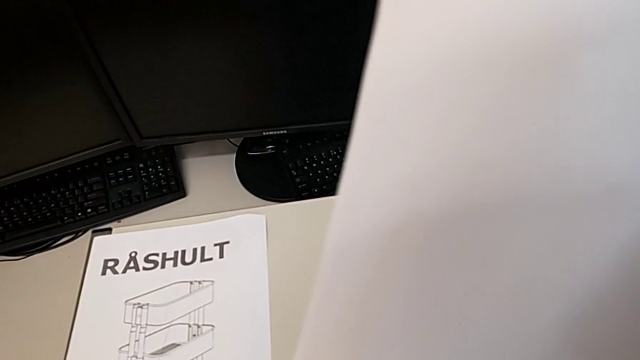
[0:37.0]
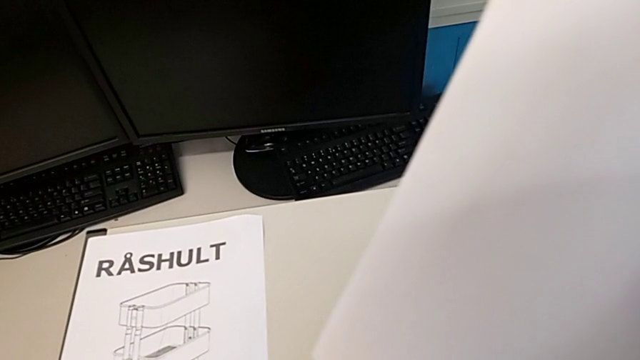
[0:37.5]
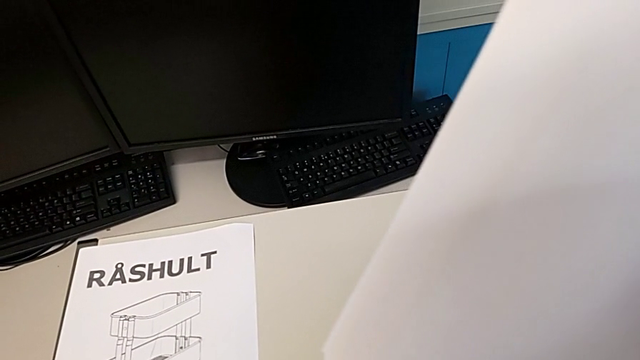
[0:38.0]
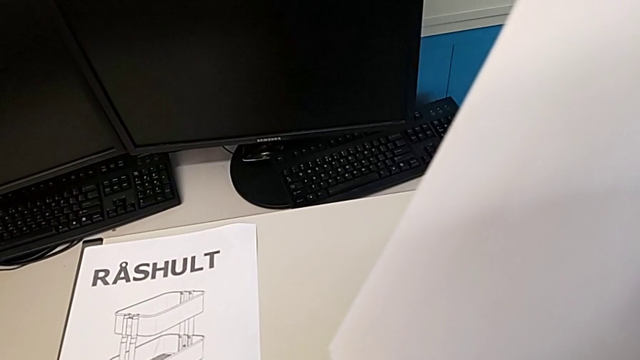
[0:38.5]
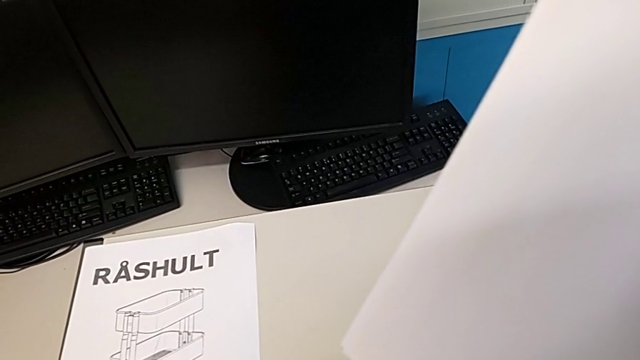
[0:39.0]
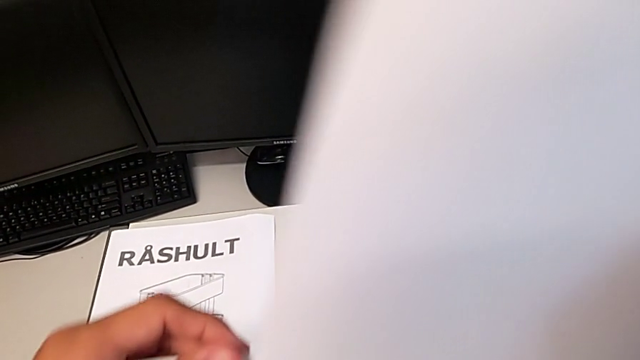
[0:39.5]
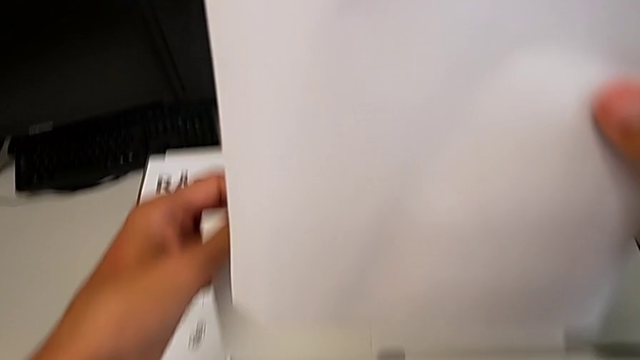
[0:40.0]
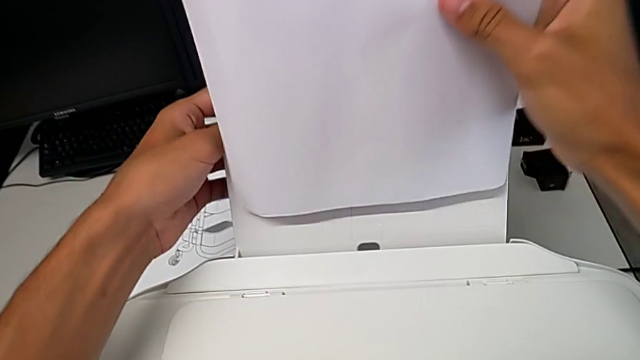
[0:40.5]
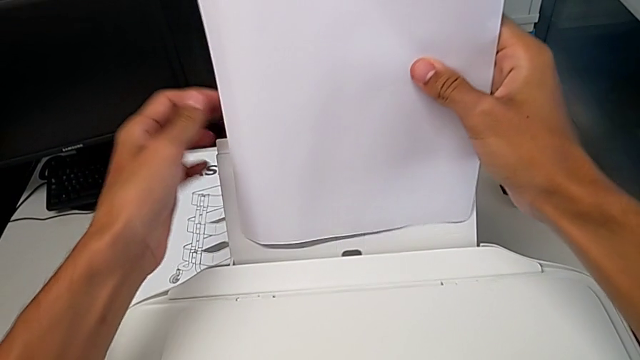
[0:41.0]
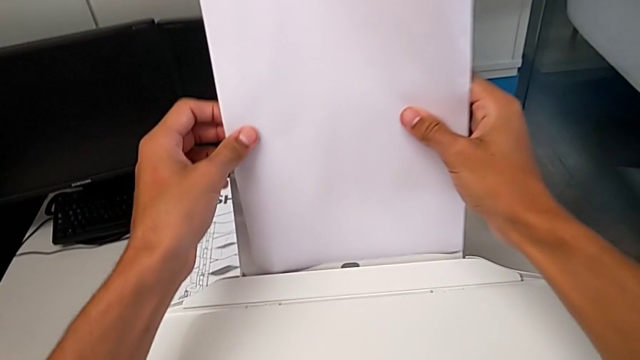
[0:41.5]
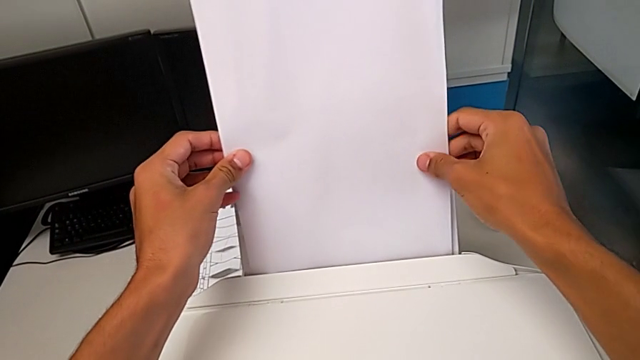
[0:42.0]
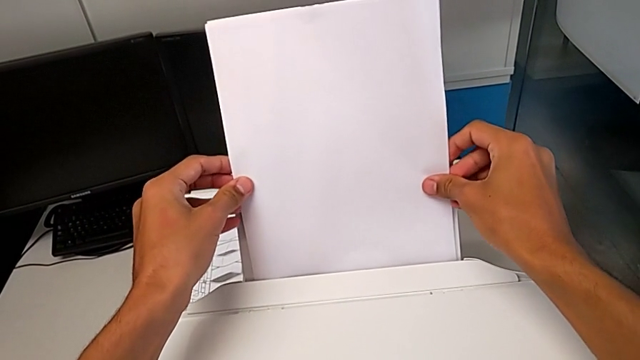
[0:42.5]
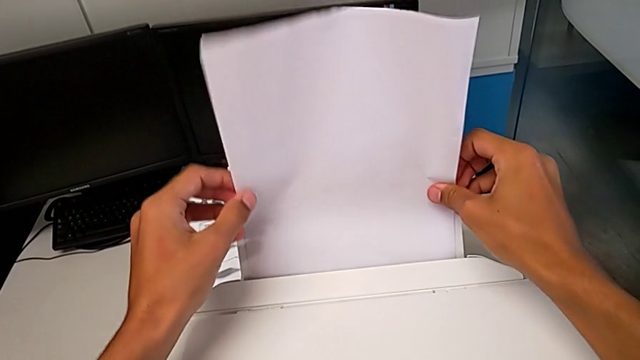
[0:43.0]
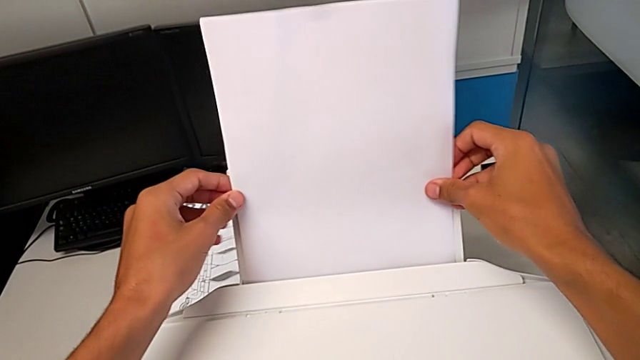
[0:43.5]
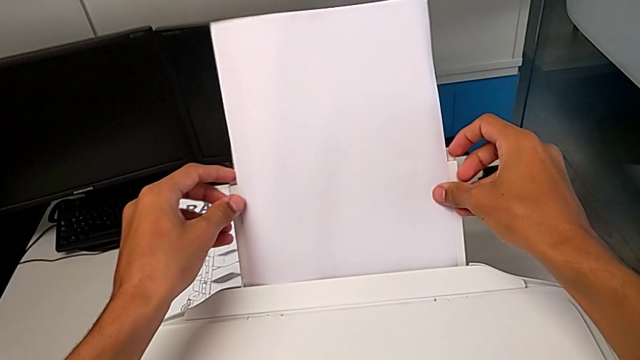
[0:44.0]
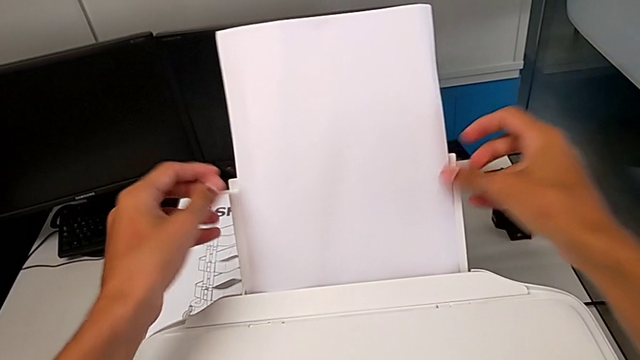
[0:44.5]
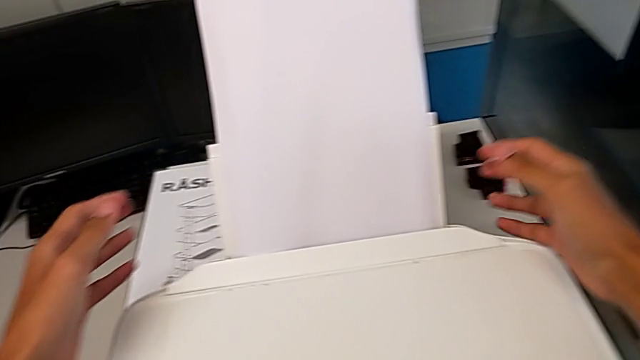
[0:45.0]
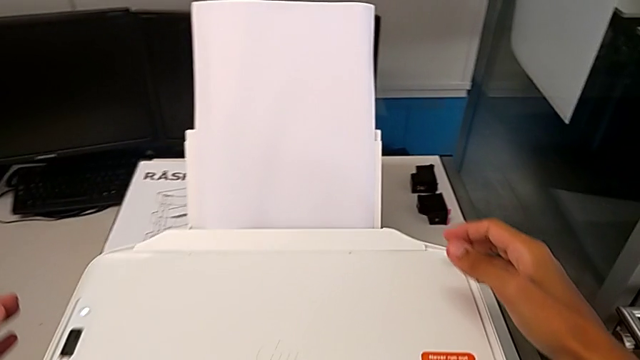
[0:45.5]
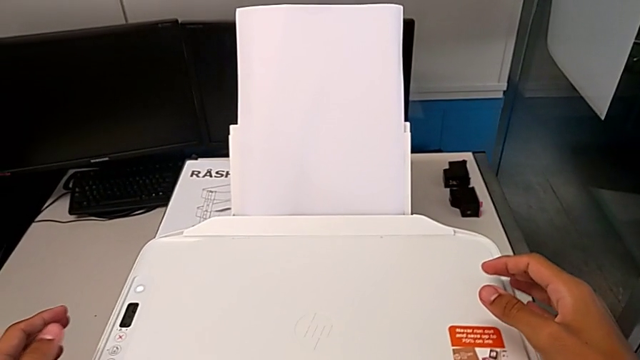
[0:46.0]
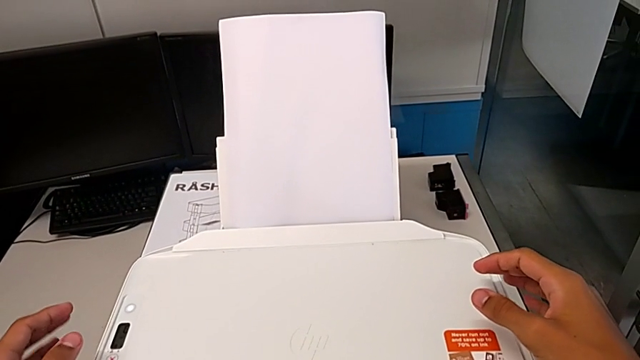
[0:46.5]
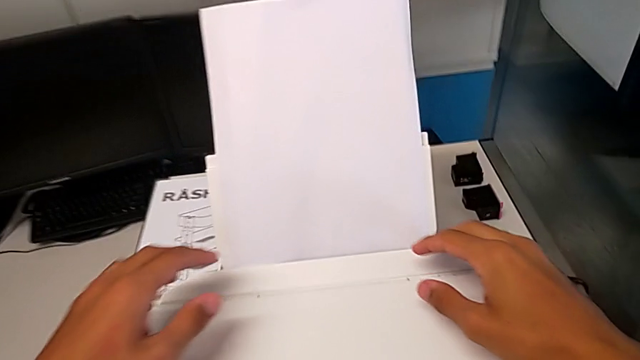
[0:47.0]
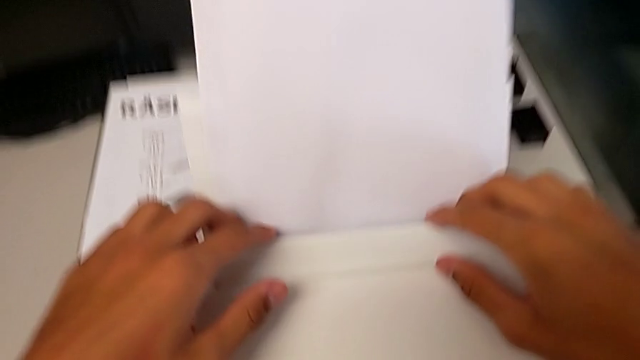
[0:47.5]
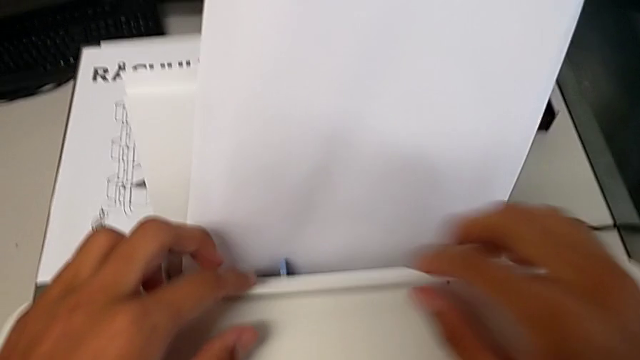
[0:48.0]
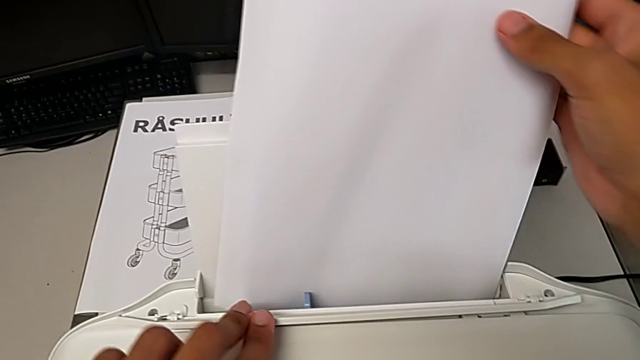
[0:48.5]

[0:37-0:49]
The camera wearer is putting a paper stack in the printer. They open the paper tray and wrongly place the paper stack. They lift the tray shield.

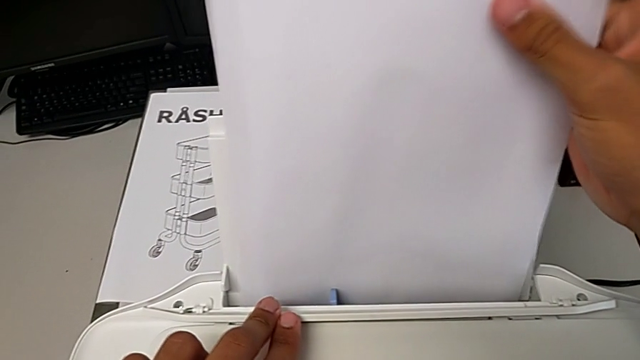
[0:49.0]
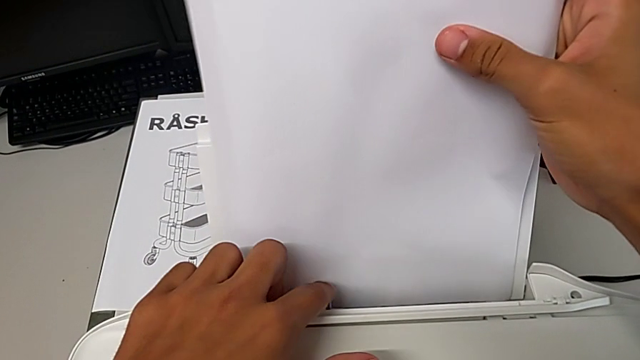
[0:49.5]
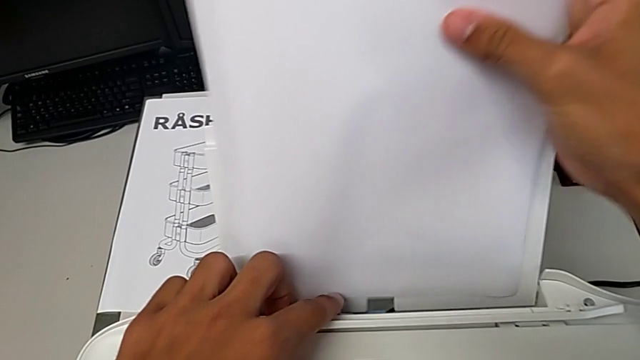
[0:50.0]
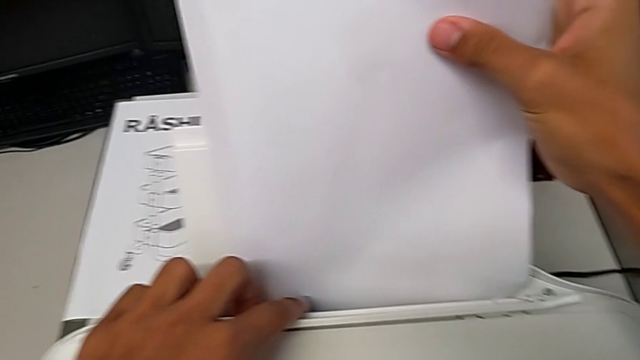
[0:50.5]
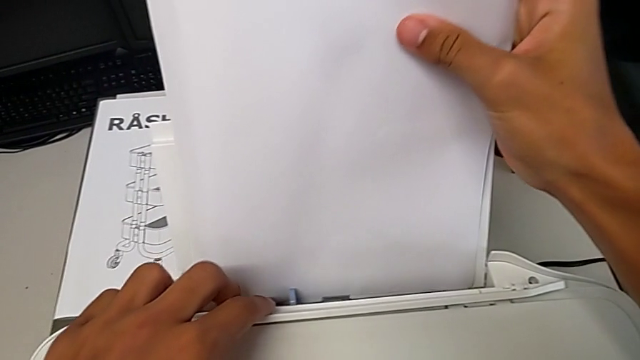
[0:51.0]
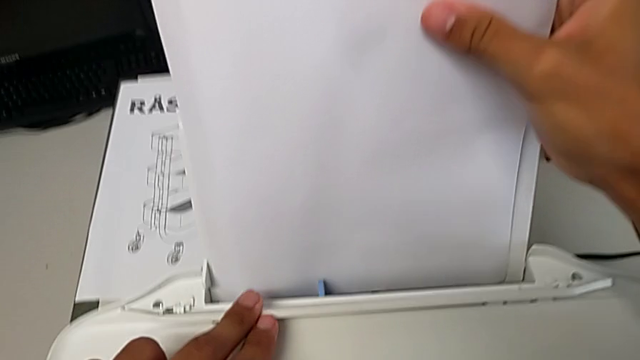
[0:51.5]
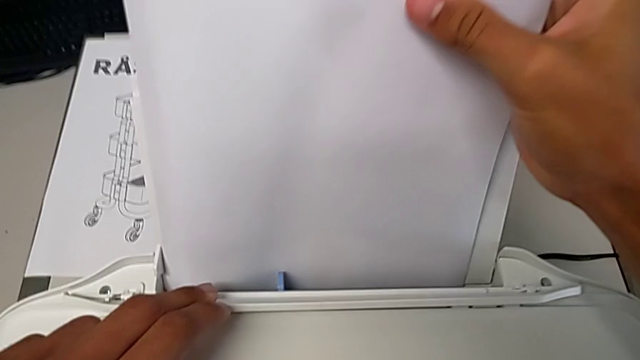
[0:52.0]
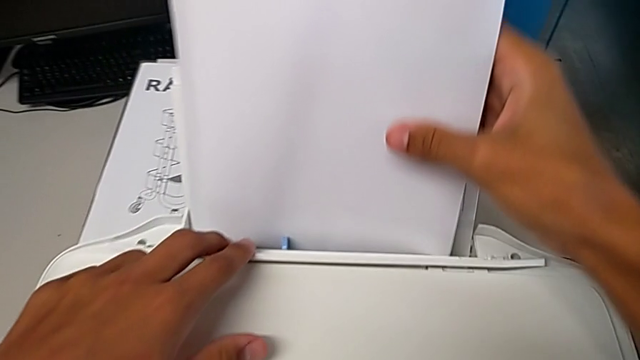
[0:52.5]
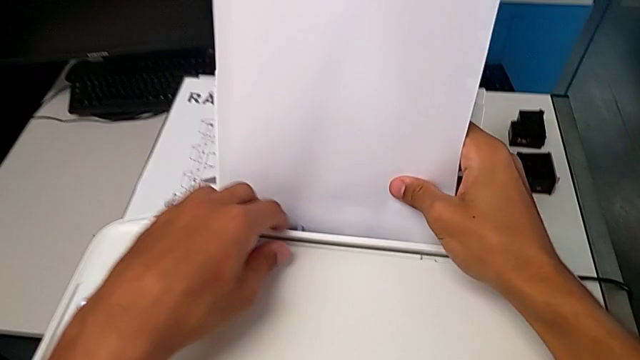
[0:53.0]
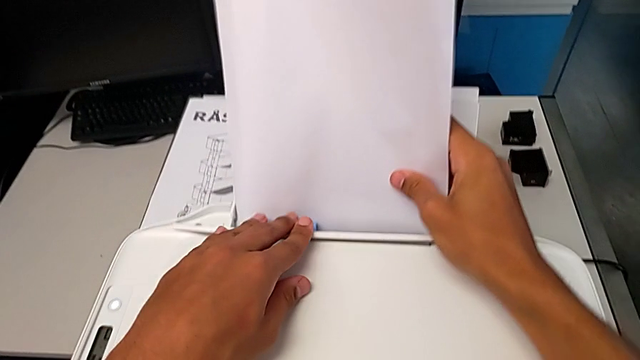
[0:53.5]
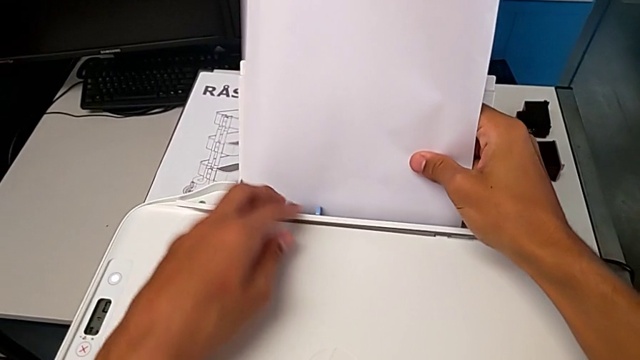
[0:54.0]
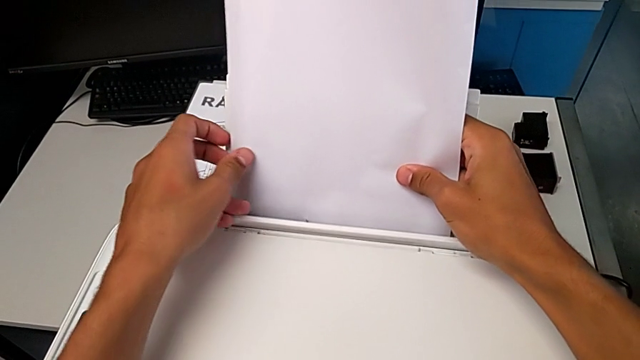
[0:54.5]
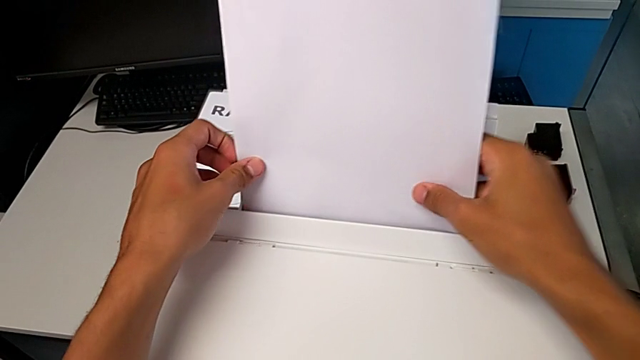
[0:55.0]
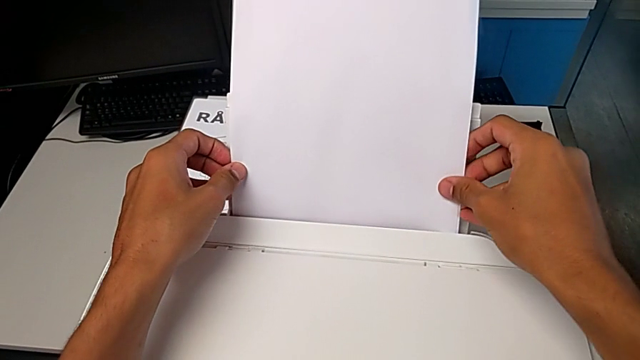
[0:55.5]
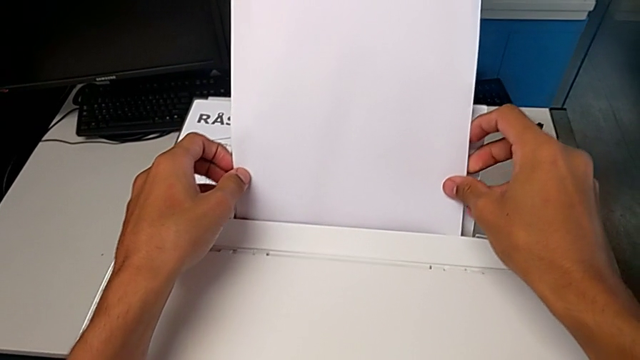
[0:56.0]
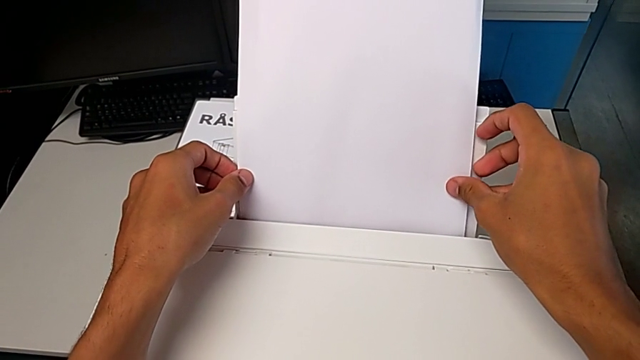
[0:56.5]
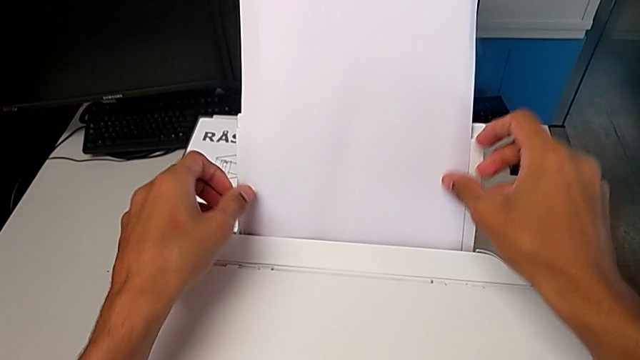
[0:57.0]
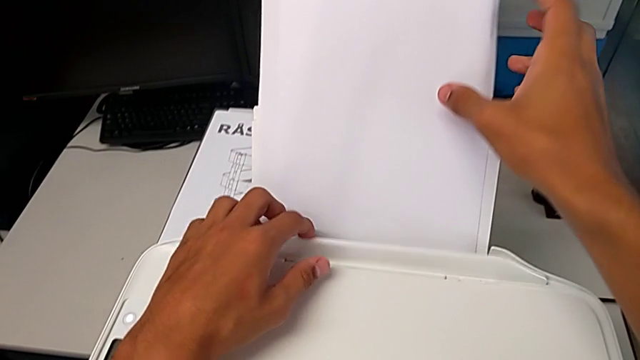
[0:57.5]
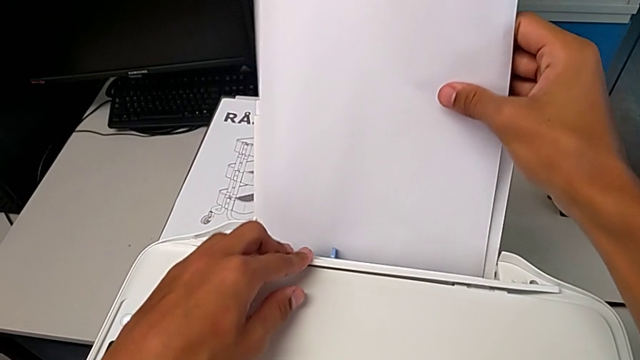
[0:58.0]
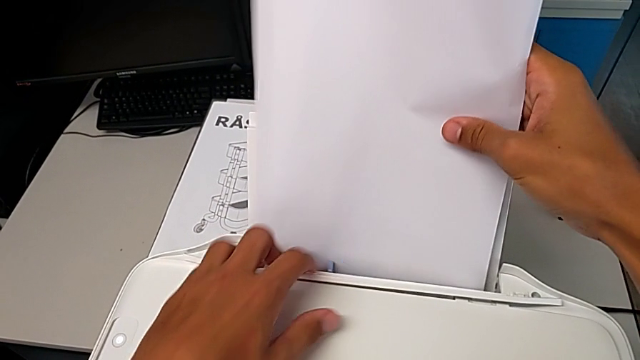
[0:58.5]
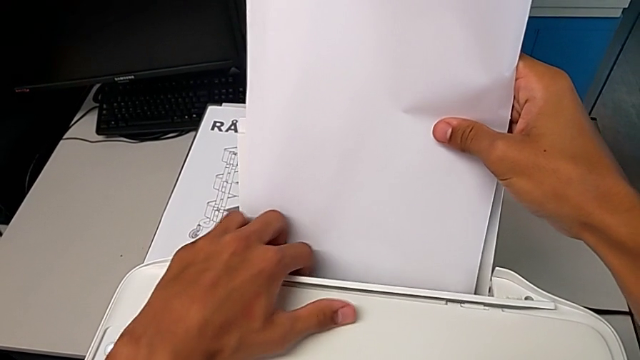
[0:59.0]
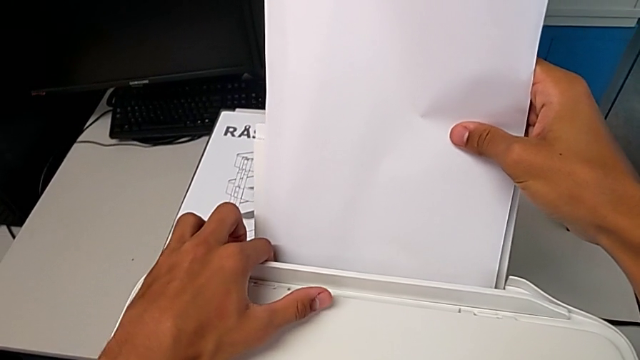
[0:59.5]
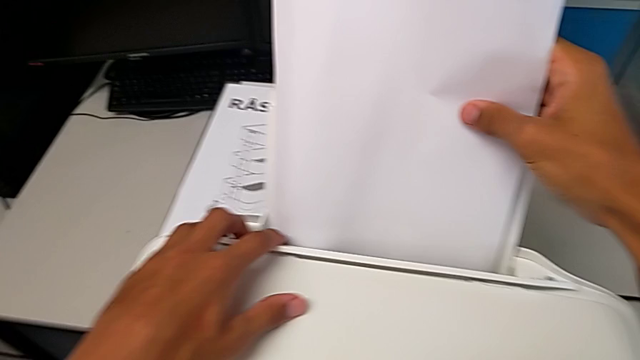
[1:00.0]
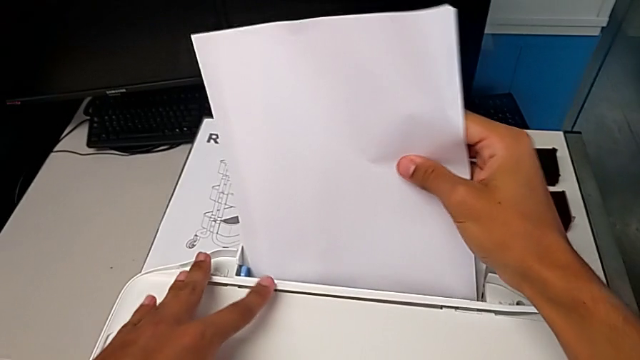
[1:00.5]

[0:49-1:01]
The camera wearer is putting a paper stack in the printer. They slide the blue tab.
